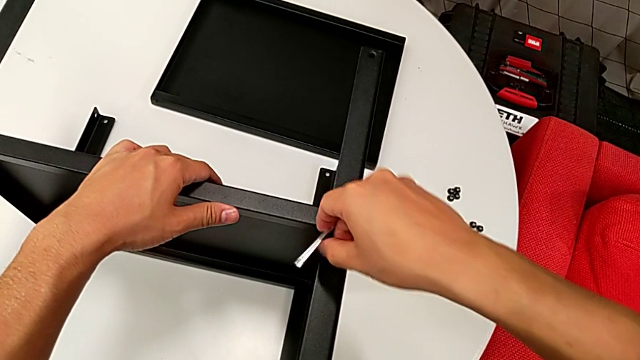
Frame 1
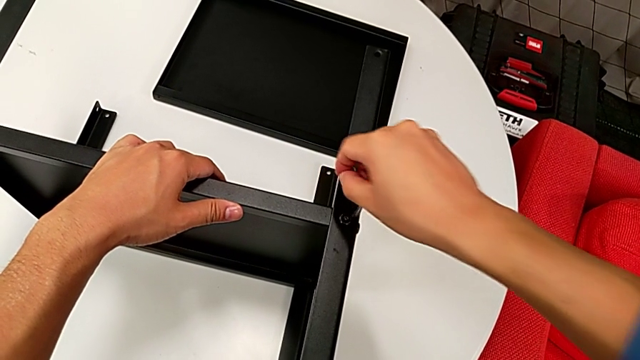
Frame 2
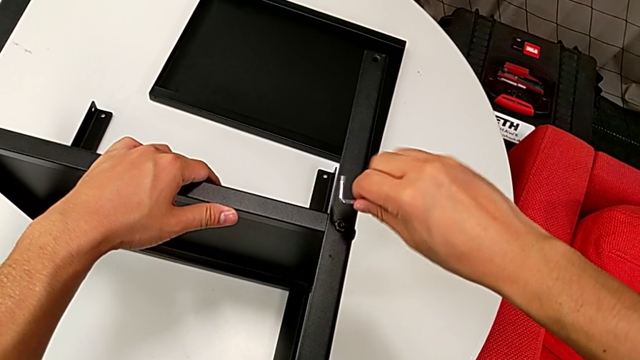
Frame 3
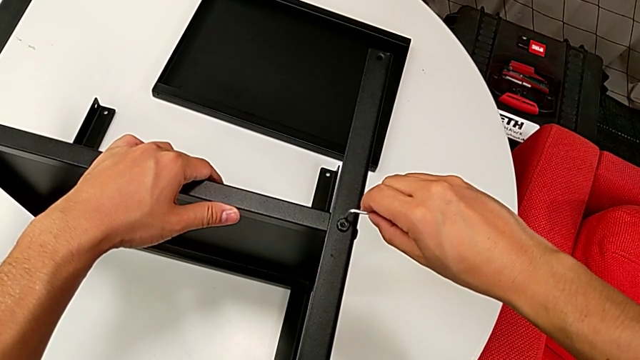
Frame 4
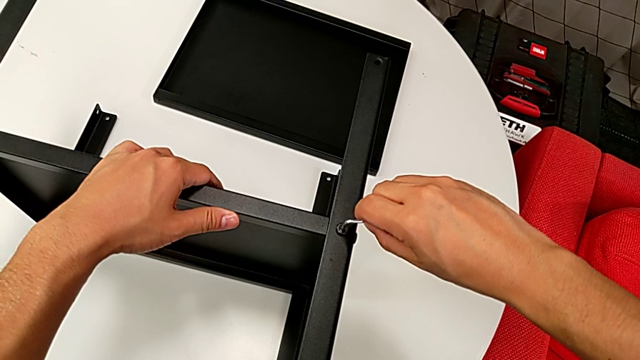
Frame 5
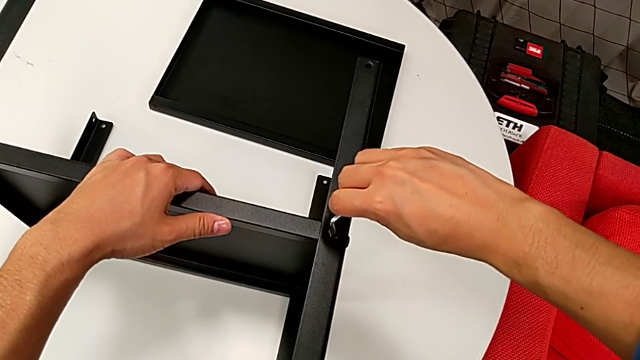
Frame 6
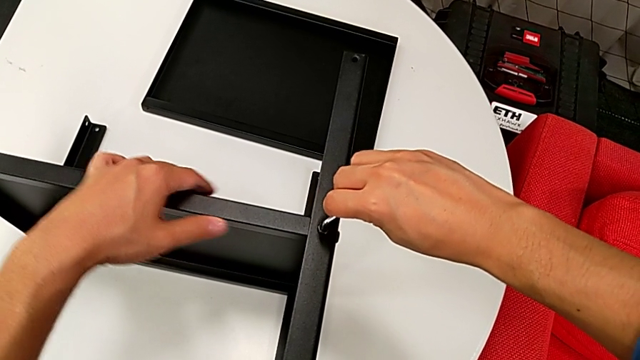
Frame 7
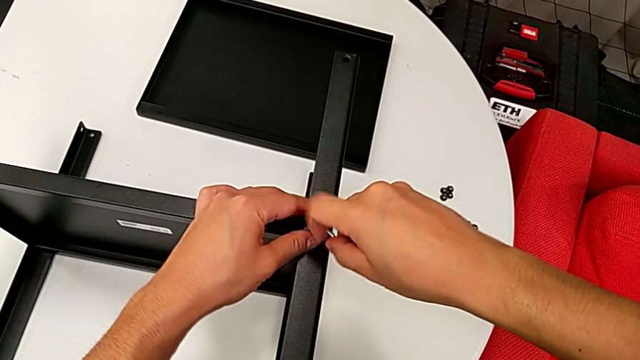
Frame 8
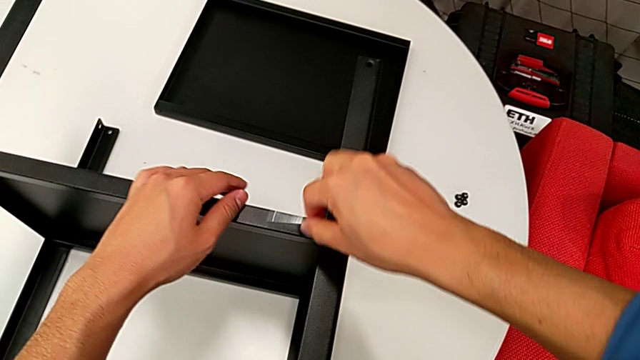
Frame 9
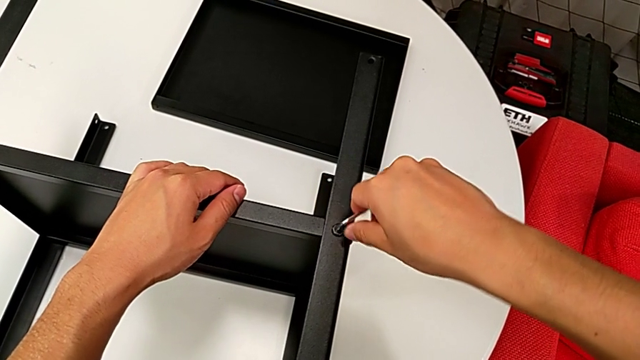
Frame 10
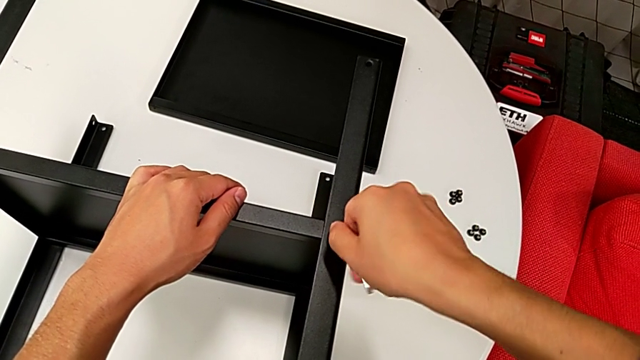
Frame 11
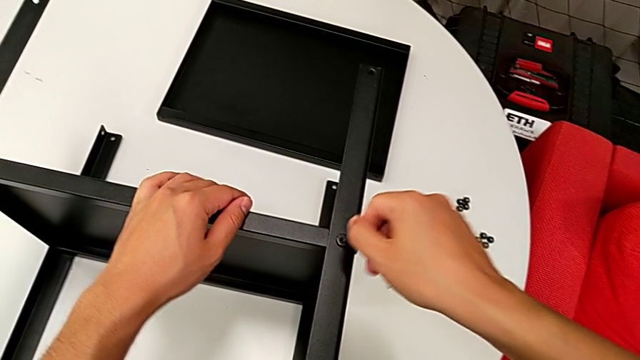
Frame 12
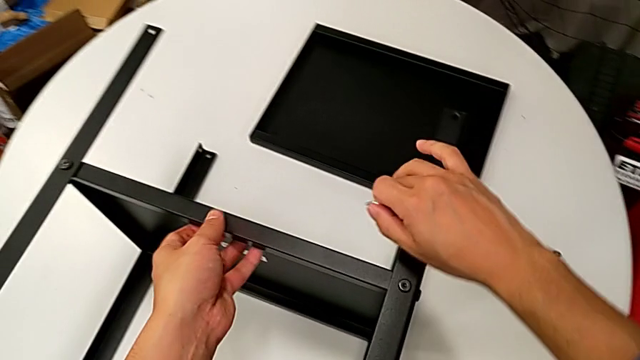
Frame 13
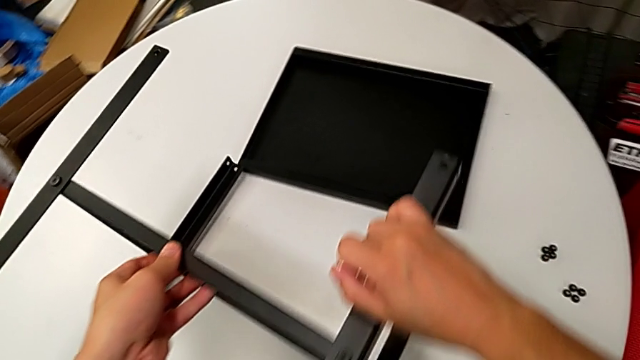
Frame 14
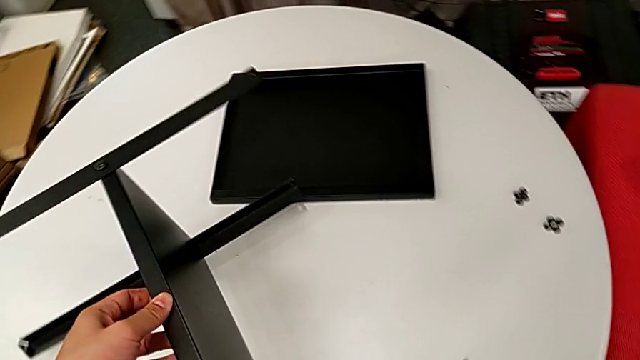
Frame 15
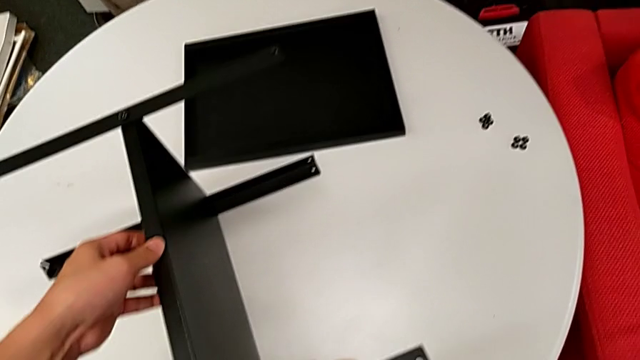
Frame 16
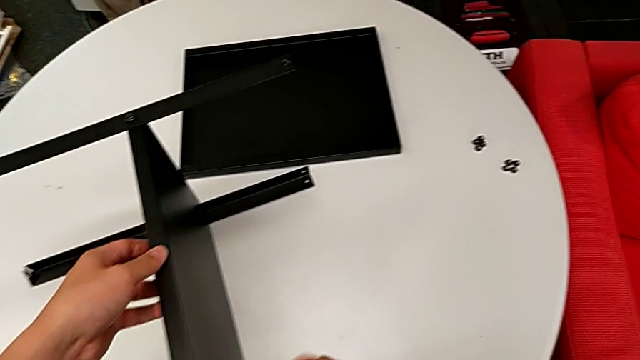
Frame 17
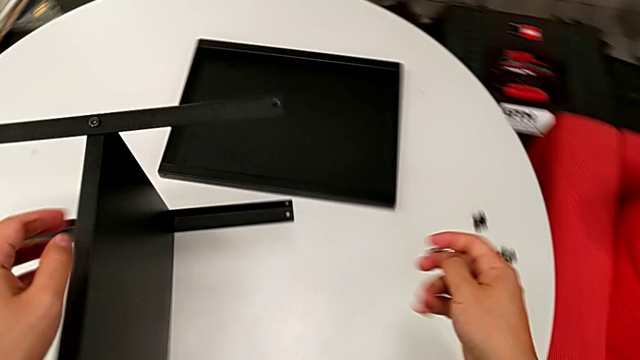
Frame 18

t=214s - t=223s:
The camera wearer is assembling the first leg on the bottom tray. They withdraw the Allen wrench, insert it, rotate it twice, withdraw it and rotate the bottom tray.

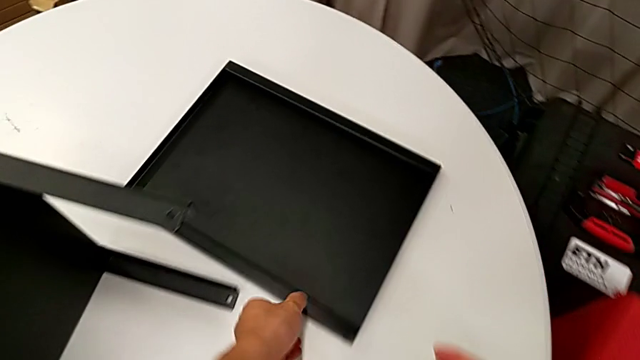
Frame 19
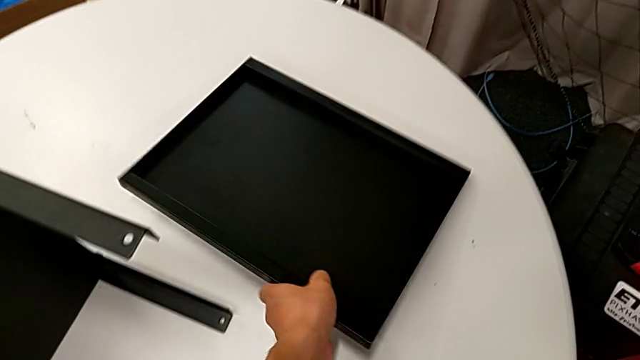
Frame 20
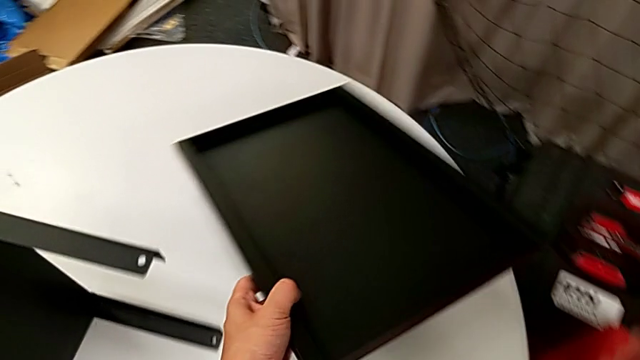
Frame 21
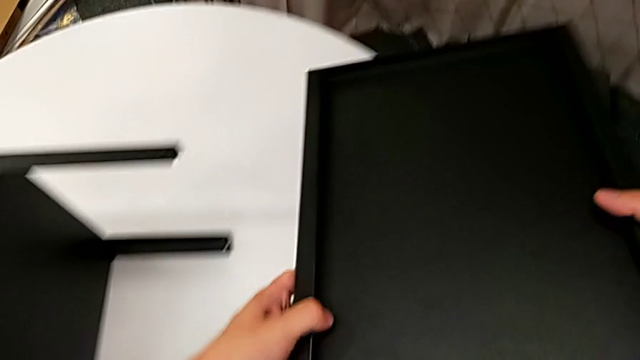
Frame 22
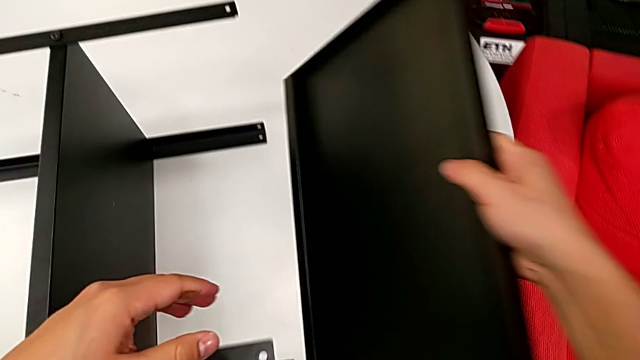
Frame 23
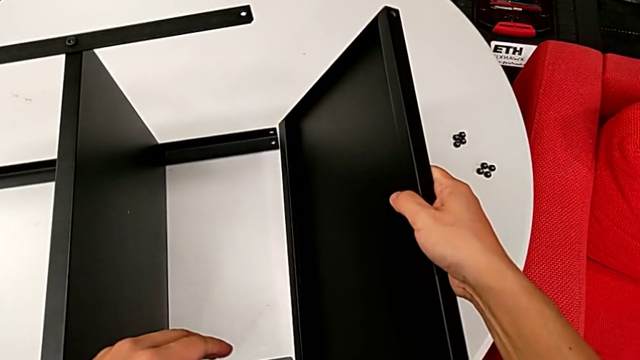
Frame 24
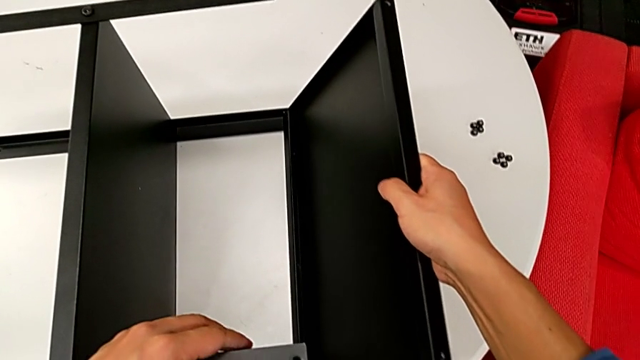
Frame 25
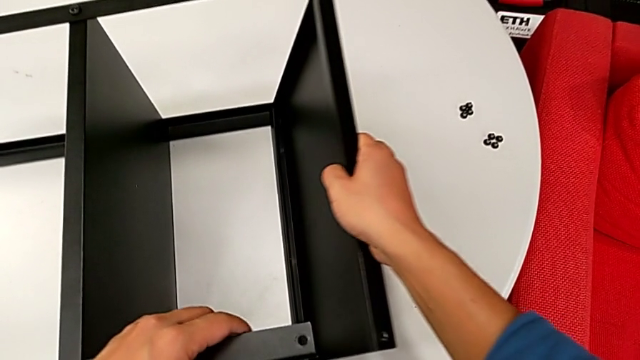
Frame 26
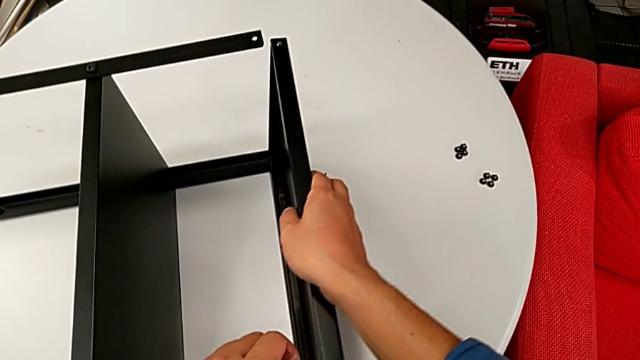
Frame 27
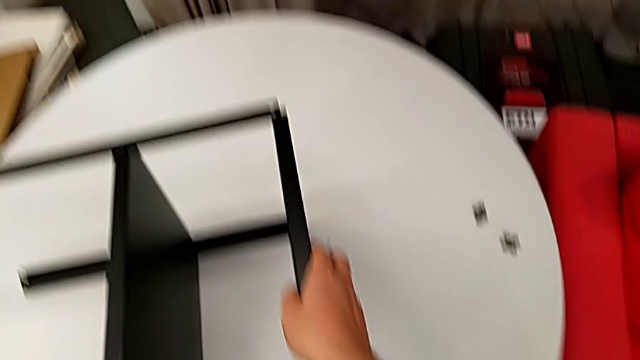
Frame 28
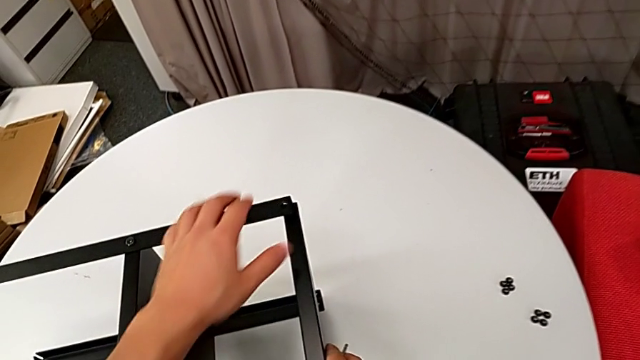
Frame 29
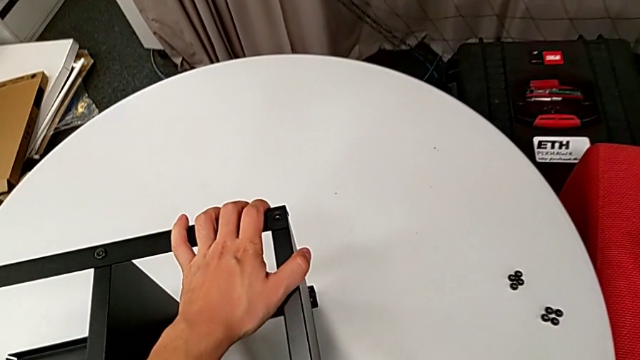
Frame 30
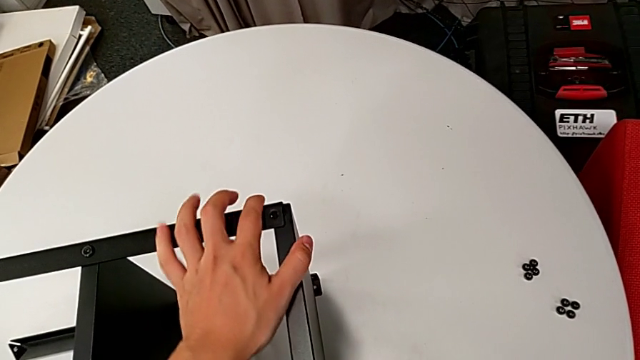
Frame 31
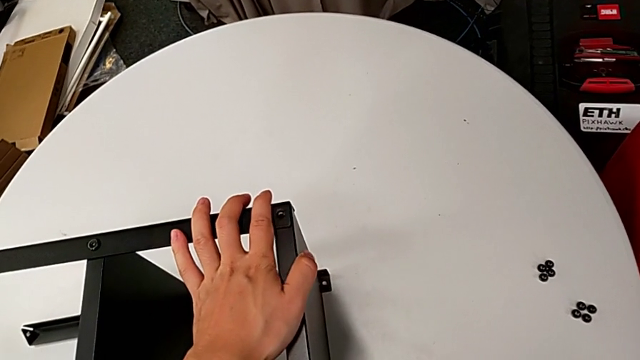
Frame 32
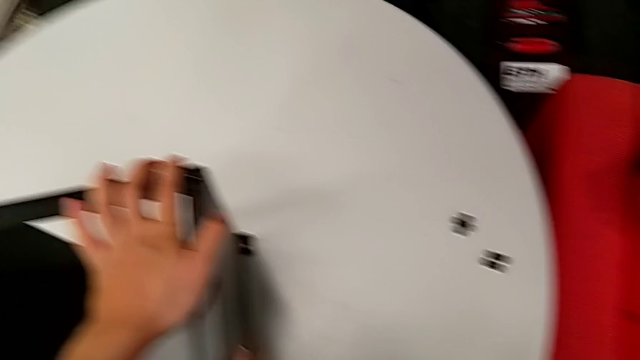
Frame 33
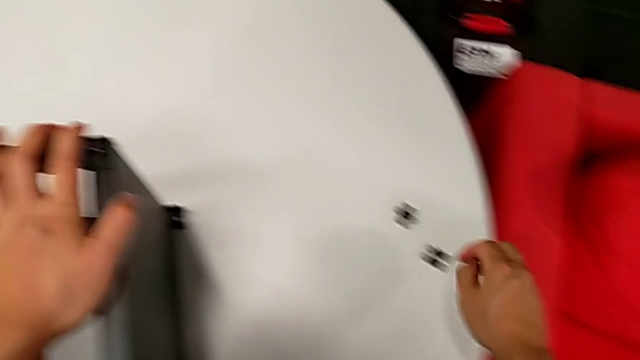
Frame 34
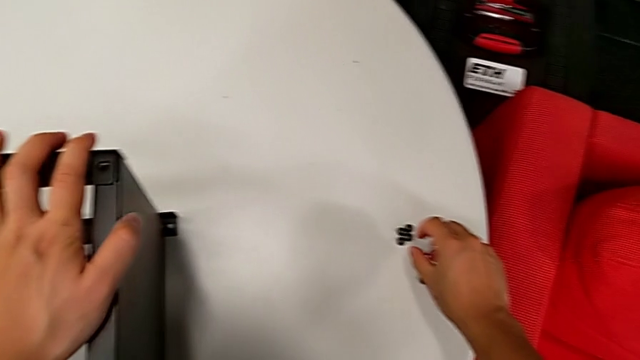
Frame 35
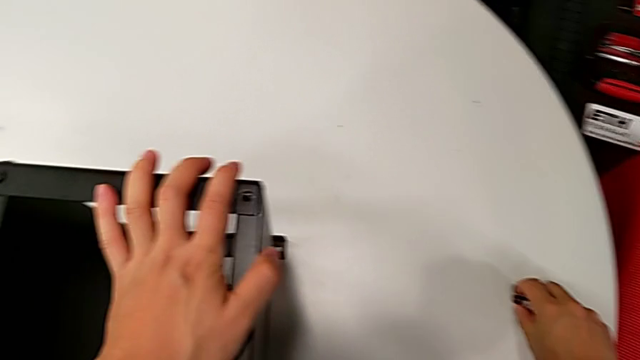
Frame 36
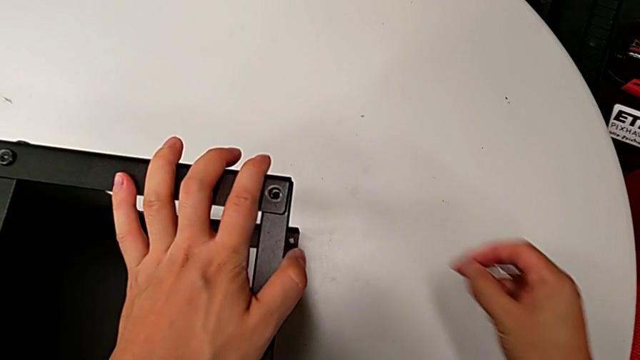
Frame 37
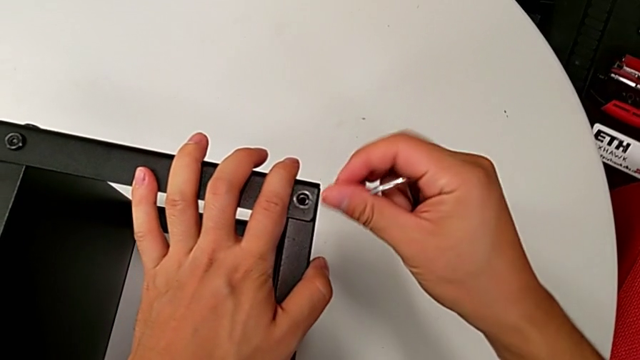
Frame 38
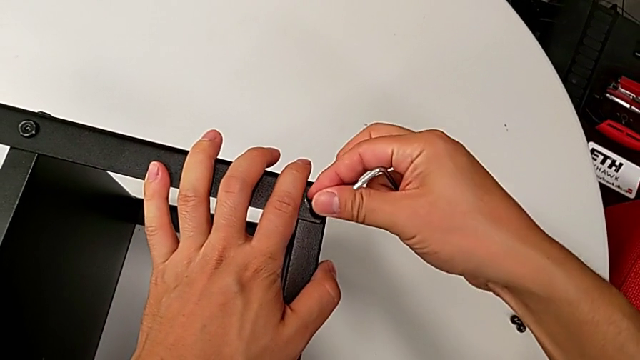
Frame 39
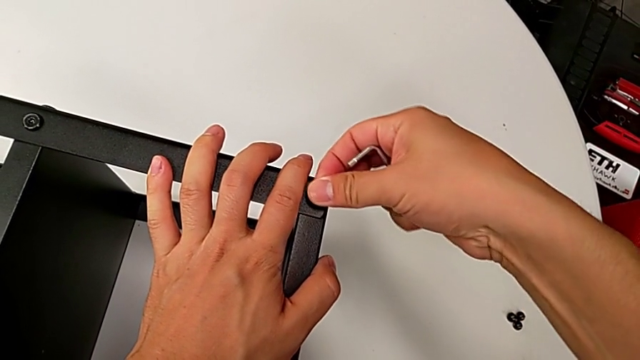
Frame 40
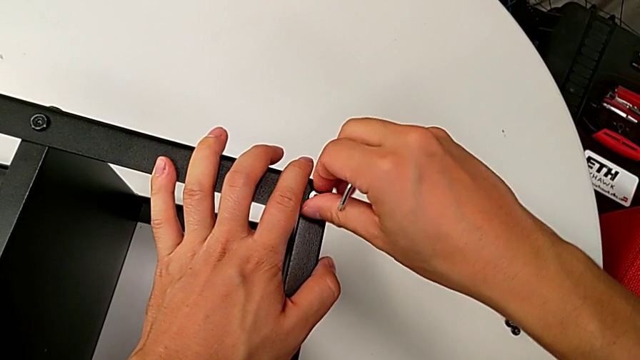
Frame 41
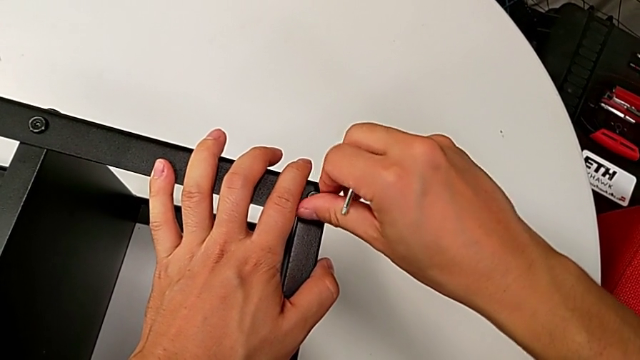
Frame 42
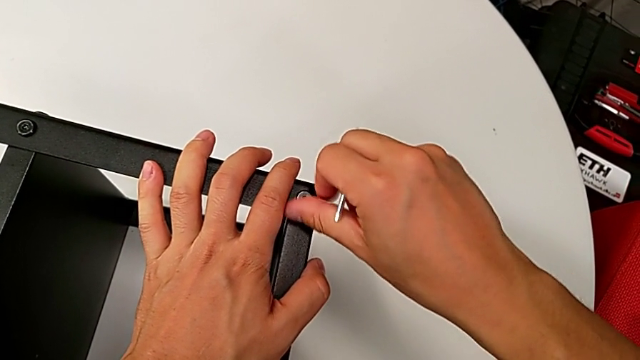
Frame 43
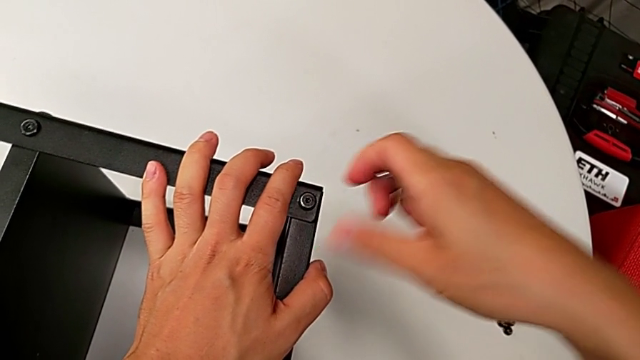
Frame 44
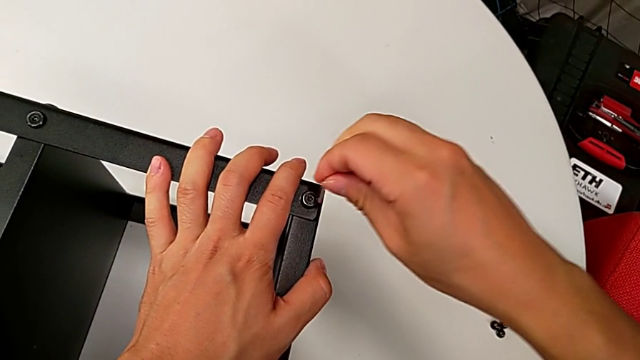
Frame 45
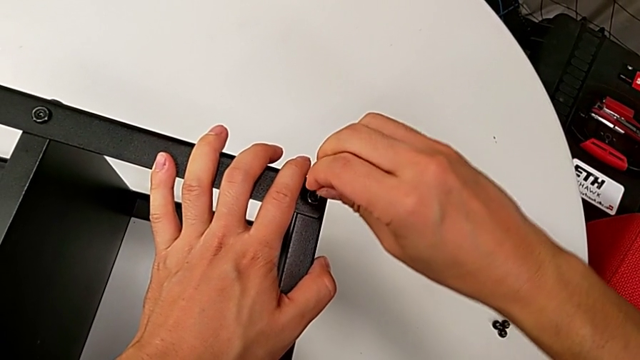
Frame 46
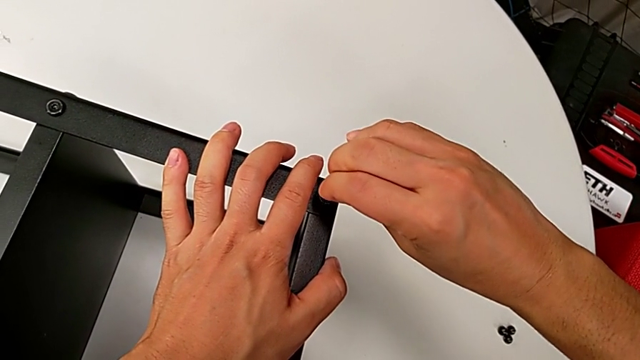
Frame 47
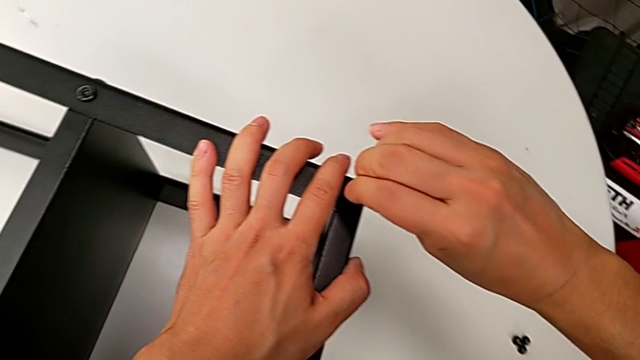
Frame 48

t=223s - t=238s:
The camera wearer is assembling the top tray of the nightstand. They grab the top tray, lift it, align it, grab the hex socket head, lift it, insert it, screw it and insert the Allen wrench.
